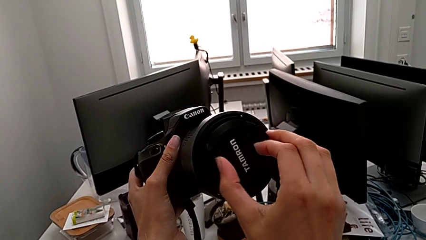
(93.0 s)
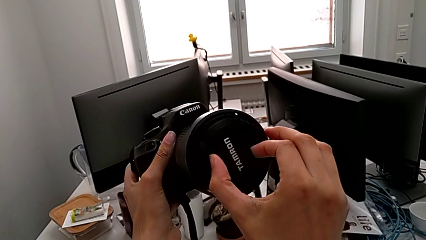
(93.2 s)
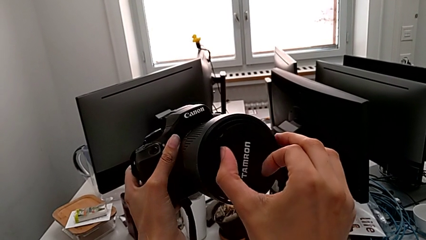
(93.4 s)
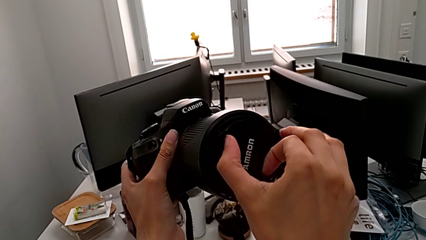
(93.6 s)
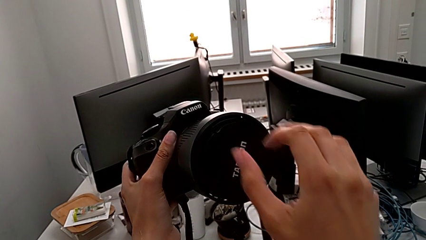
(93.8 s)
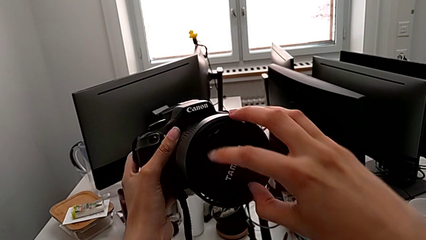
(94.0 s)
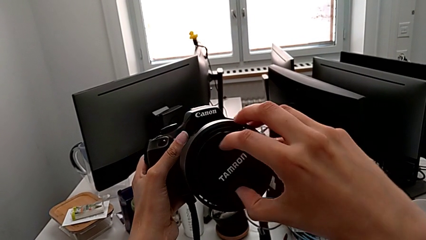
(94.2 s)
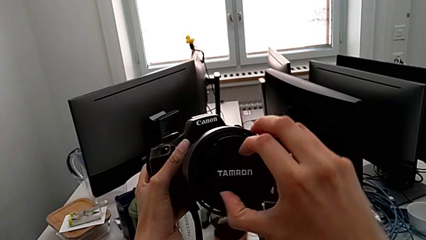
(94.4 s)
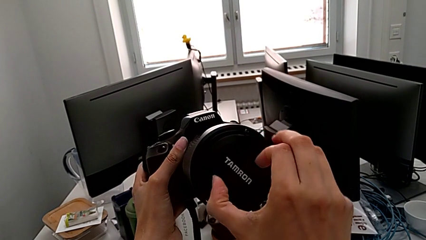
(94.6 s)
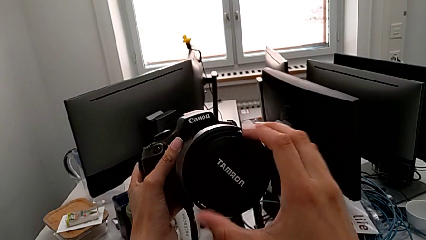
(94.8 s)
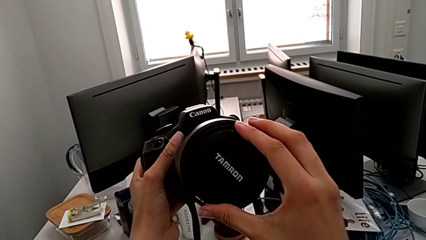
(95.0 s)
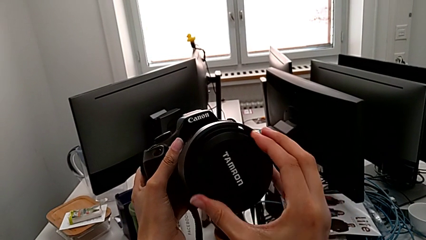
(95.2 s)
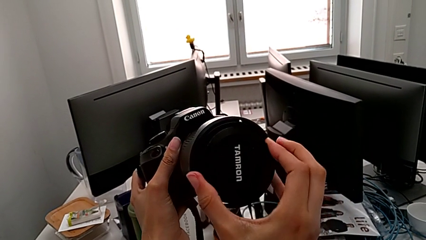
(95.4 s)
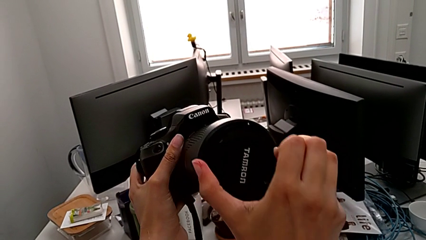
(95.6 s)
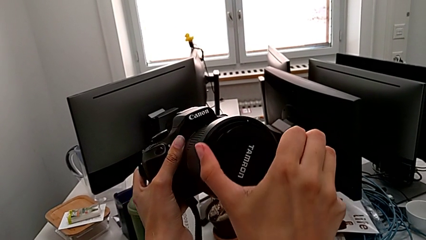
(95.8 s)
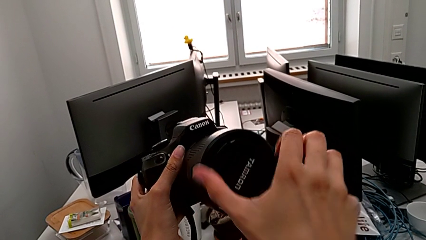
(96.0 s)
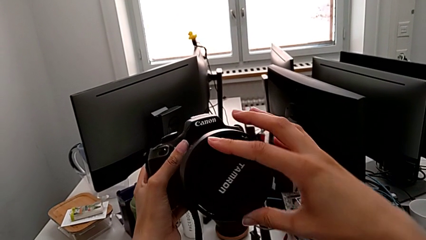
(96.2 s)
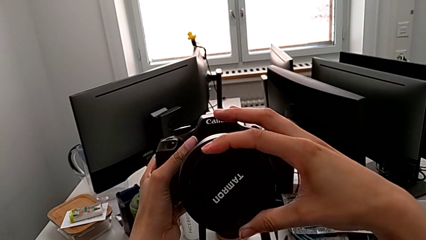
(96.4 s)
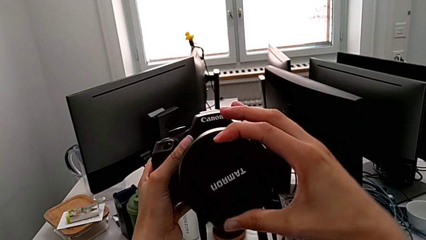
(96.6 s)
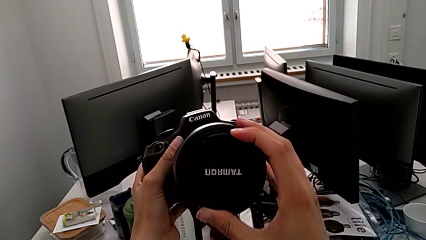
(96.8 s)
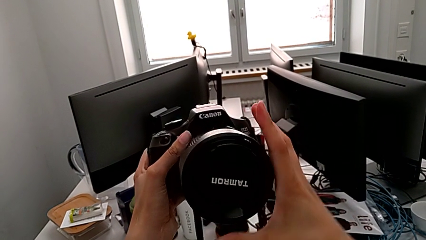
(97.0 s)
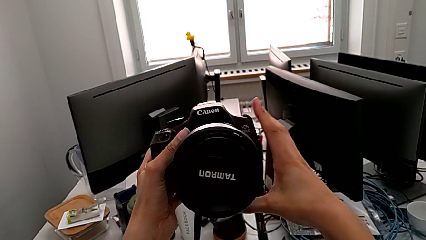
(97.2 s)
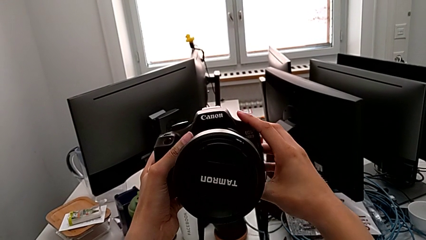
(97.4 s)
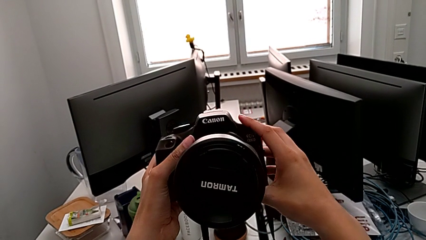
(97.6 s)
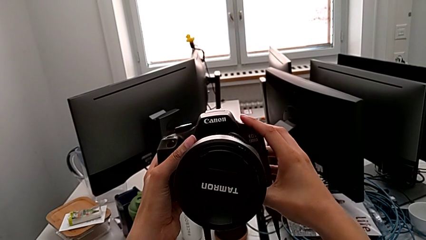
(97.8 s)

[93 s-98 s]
The camera wearer is attaching the cover to the lens of the DSLR. They rotate the lens cover.

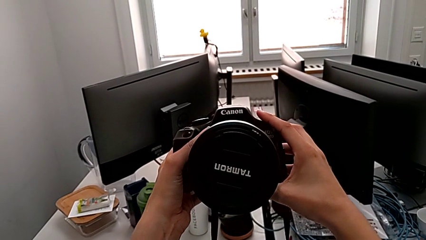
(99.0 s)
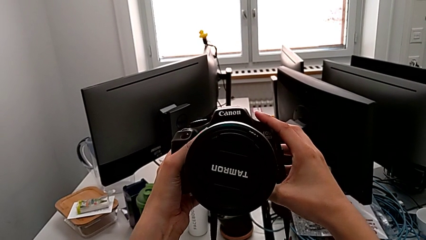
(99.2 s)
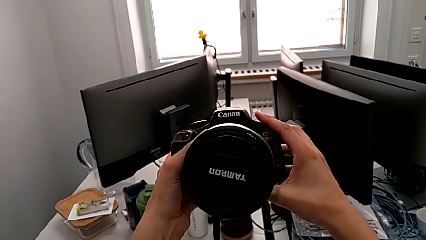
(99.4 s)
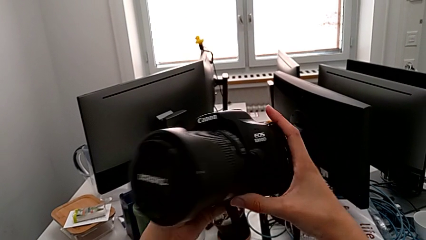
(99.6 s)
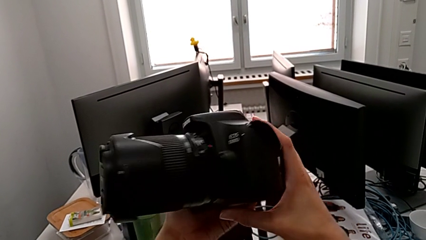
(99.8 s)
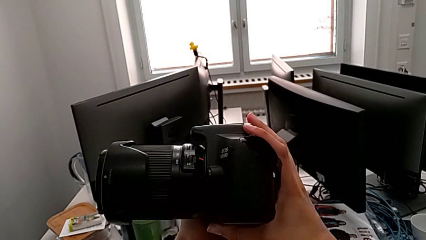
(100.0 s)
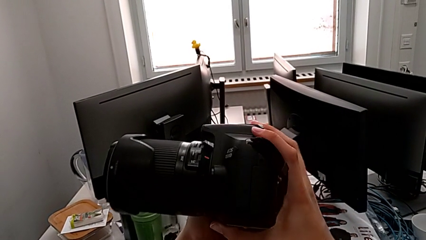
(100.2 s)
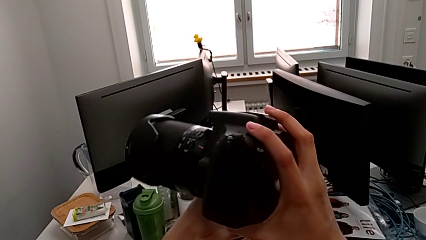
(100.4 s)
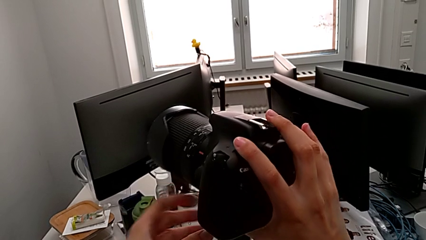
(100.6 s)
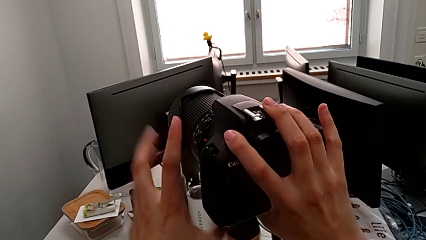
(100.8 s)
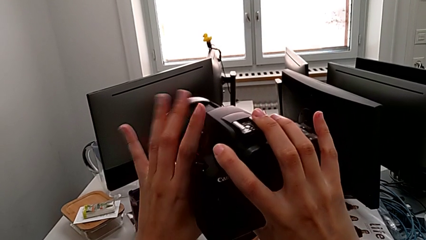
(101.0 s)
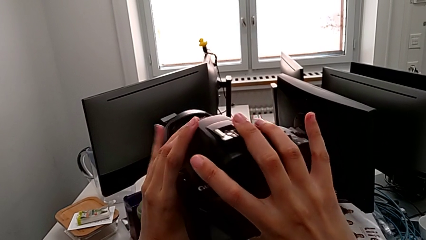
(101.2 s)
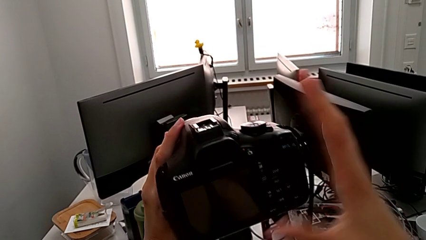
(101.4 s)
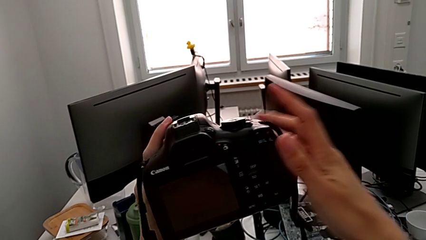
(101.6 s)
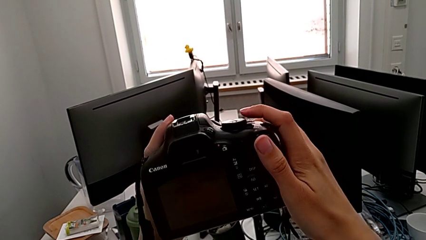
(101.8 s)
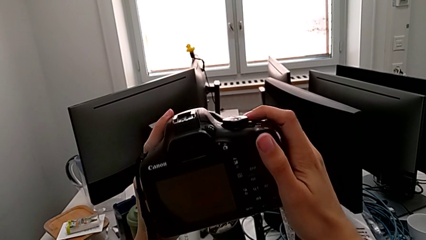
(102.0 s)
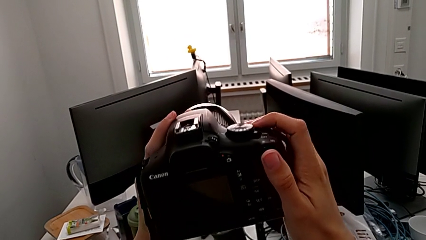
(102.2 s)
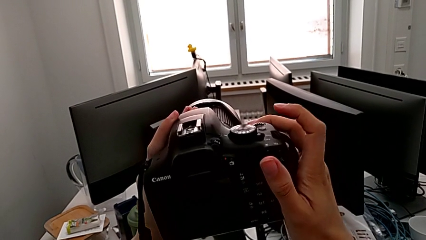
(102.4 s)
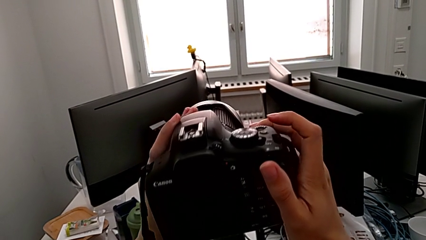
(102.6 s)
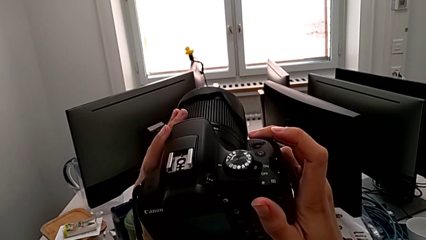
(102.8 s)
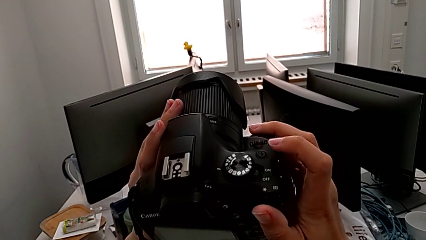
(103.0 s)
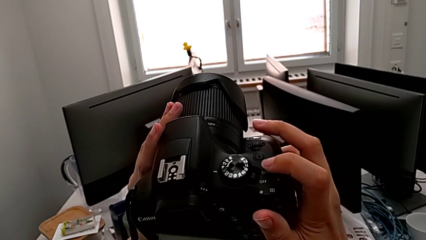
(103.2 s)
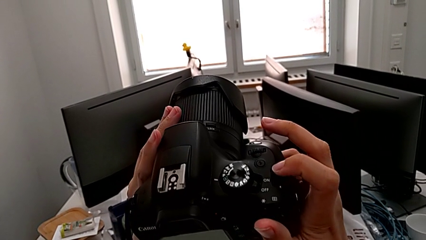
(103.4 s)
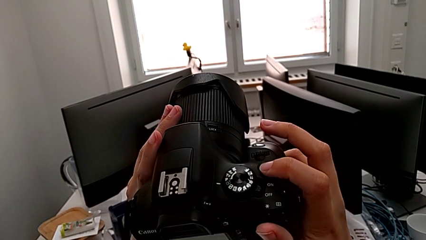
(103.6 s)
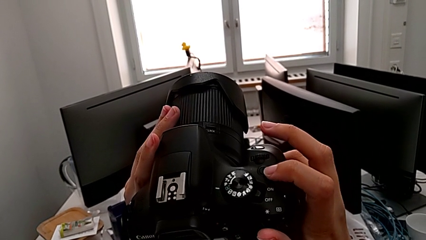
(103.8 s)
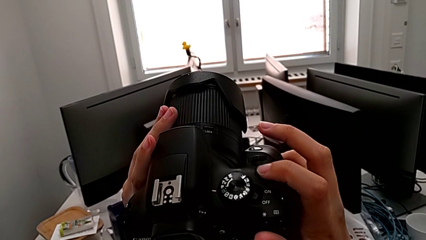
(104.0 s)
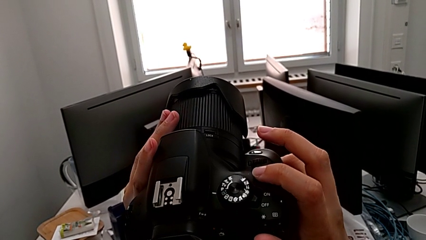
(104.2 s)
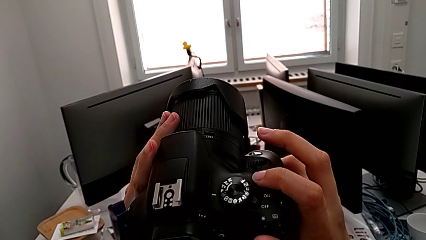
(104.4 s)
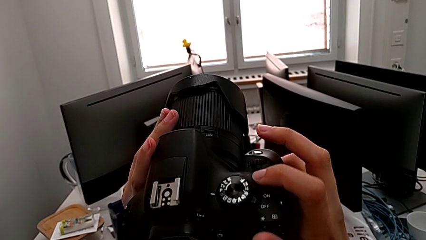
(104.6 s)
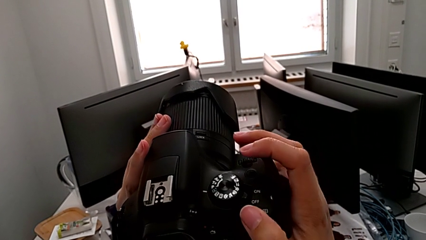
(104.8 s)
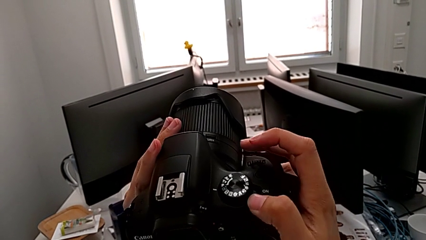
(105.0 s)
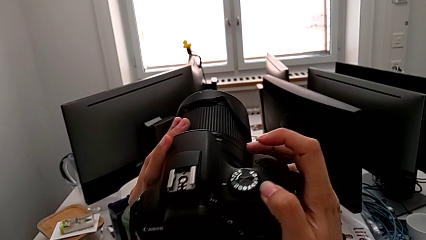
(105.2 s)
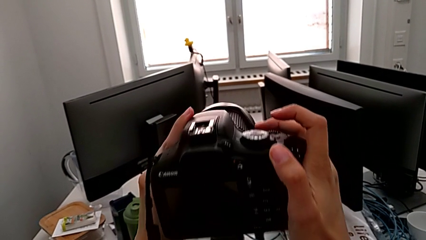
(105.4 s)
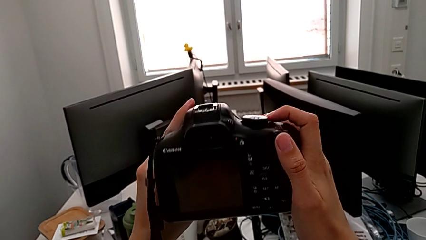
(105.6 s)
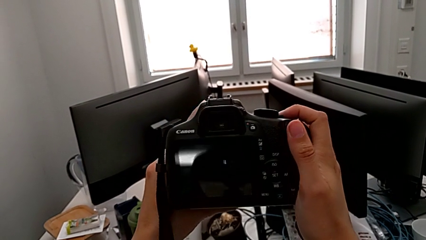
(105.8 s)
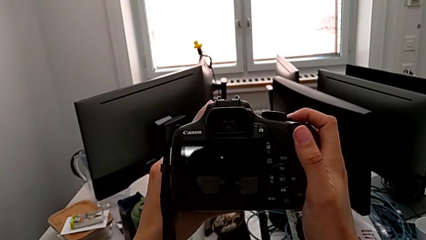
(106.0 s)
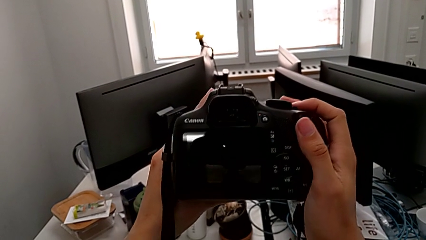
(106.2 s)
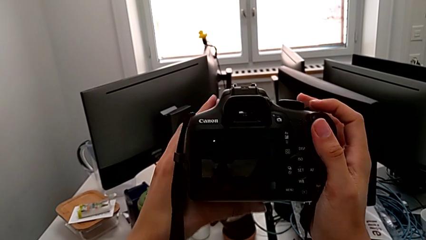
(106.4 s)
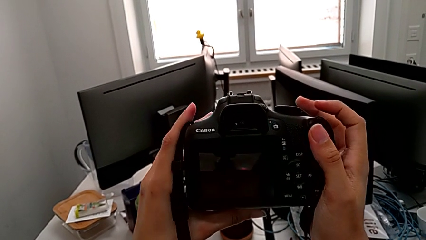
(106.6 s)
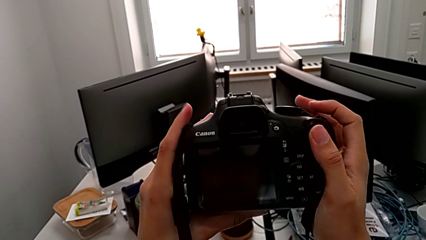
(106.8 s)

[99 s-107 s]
The camera wearer turns on the DSLR. They turn the DSLR, touch the button and push it.

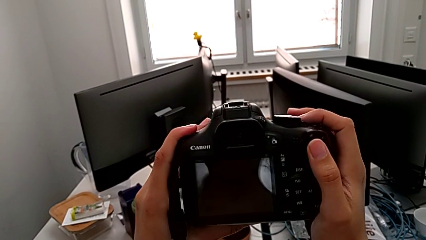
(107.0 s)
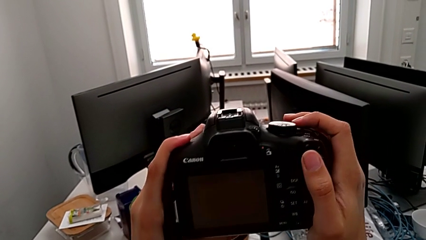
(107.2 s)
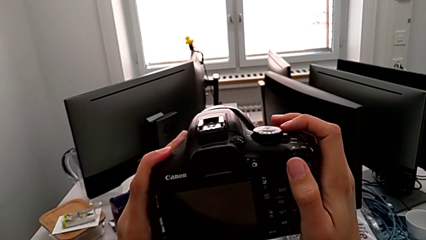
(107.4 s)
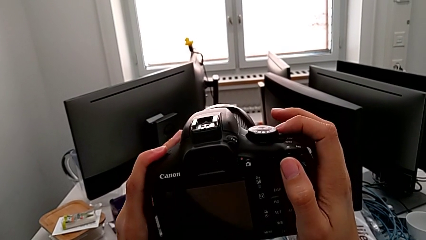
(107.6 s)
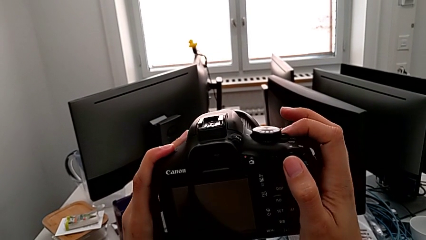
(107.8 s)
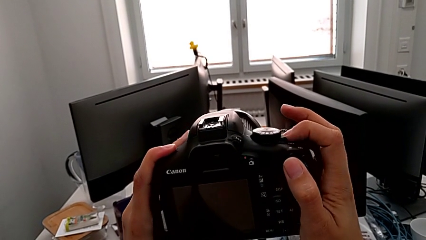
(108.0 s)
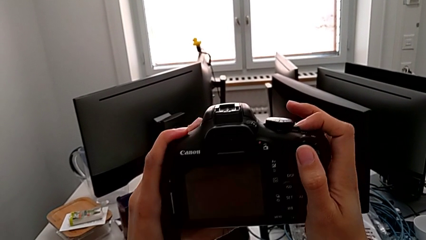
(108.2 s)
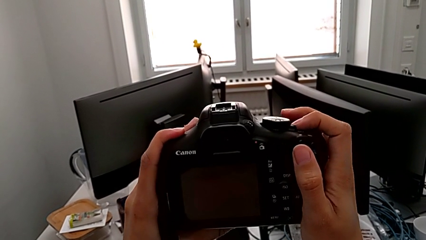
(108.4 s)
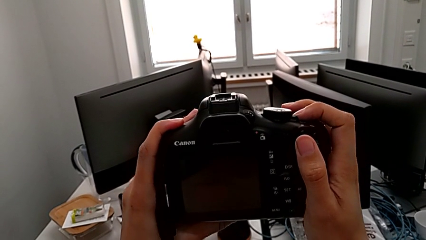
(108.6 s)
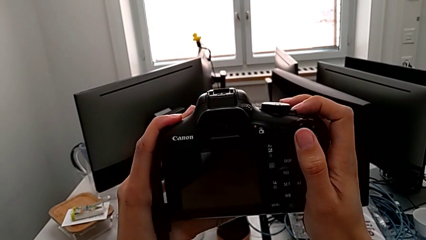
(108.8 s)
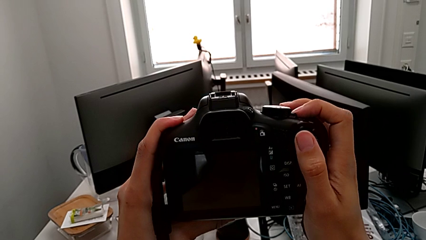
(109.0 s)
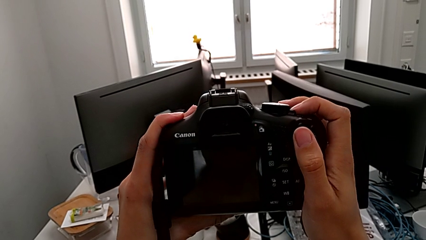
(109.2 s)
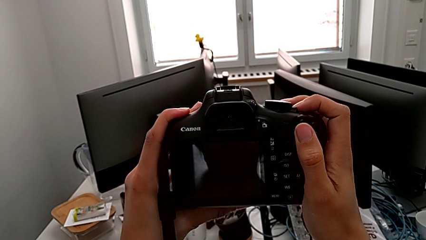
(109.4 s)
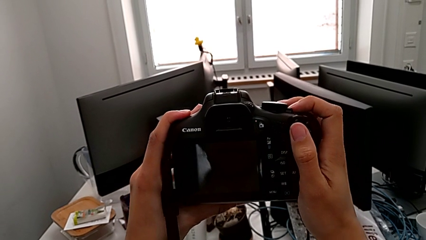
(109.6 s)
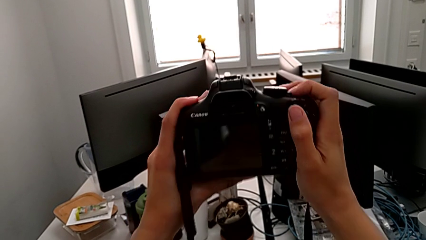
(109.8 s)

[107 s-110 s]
The camera wearer turns off the DSLR. They push the power button.
